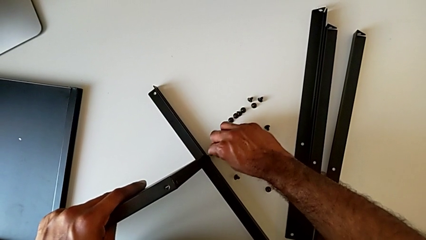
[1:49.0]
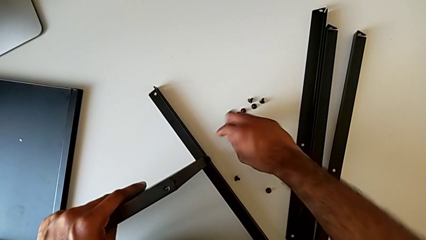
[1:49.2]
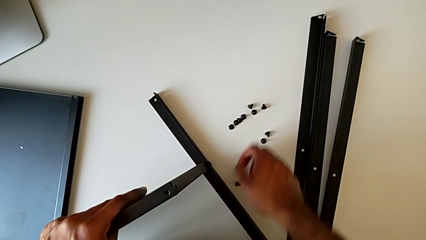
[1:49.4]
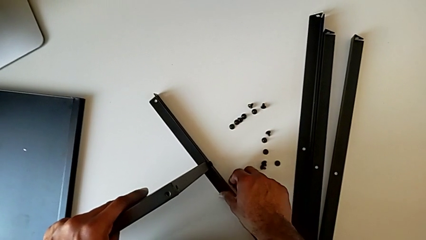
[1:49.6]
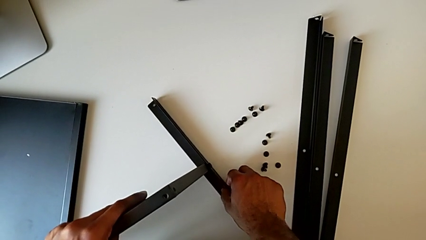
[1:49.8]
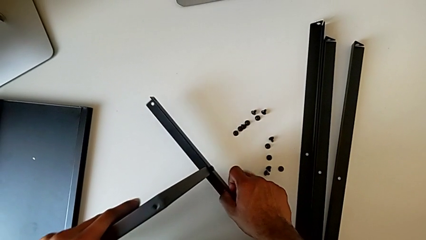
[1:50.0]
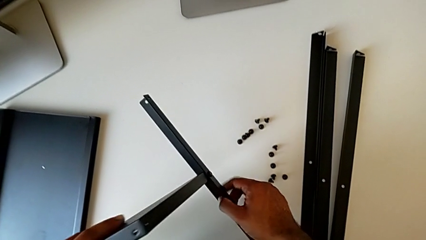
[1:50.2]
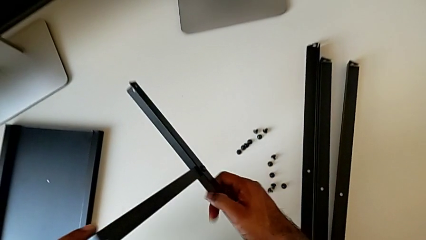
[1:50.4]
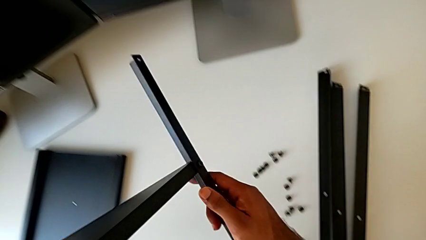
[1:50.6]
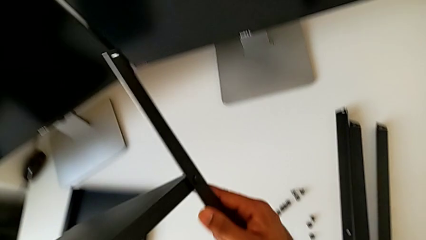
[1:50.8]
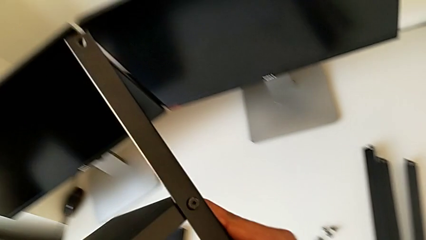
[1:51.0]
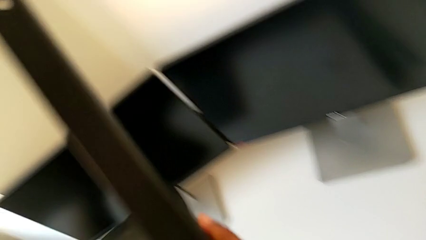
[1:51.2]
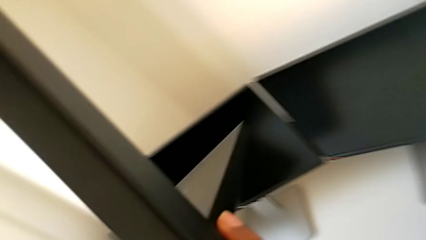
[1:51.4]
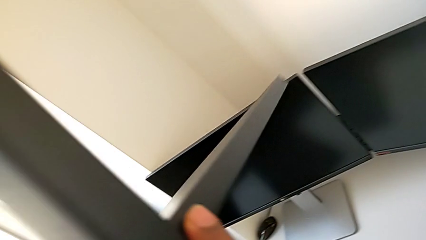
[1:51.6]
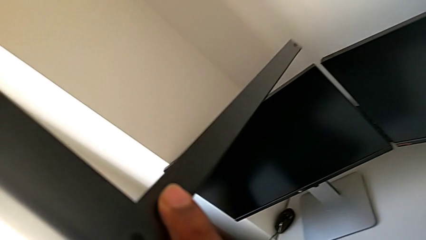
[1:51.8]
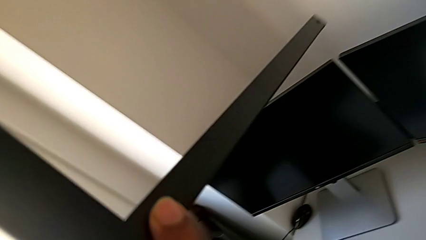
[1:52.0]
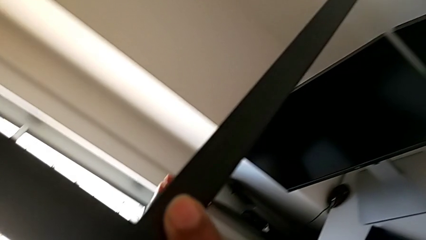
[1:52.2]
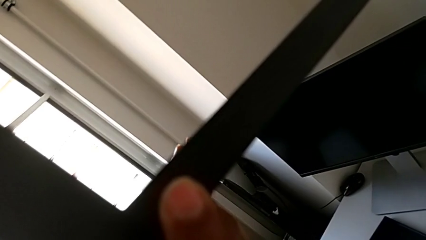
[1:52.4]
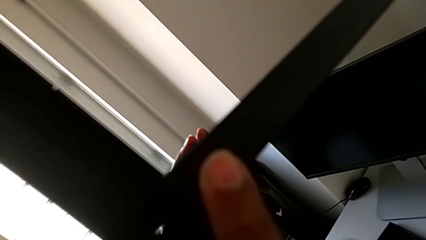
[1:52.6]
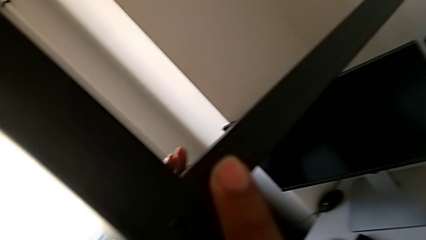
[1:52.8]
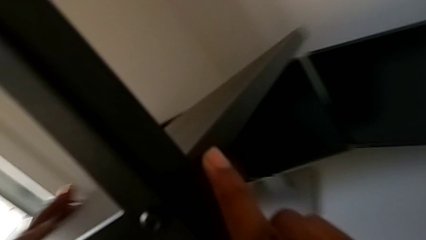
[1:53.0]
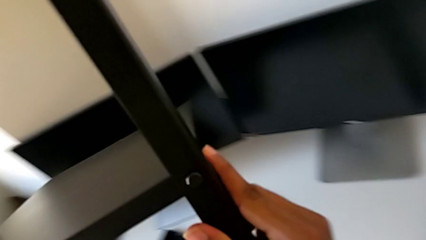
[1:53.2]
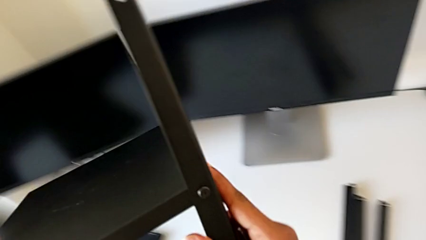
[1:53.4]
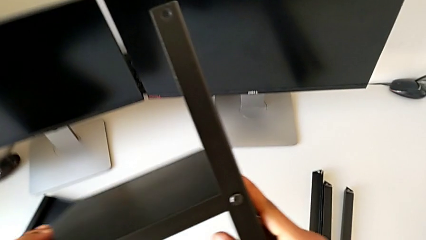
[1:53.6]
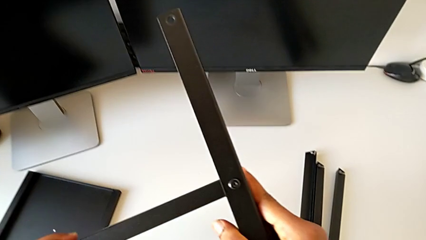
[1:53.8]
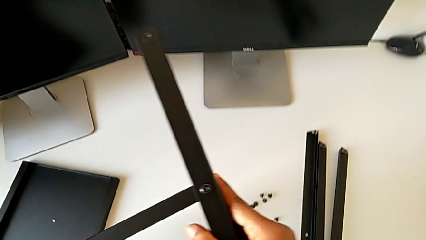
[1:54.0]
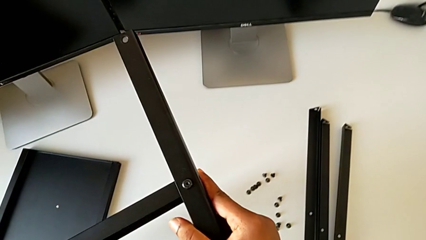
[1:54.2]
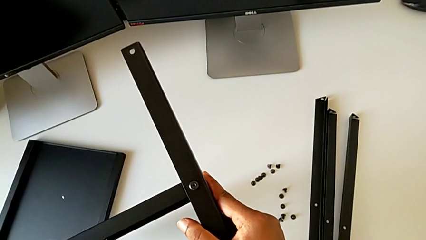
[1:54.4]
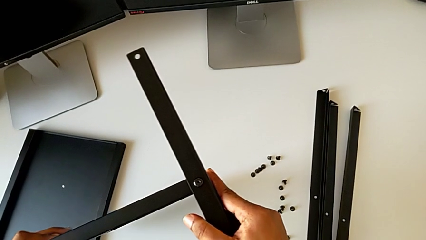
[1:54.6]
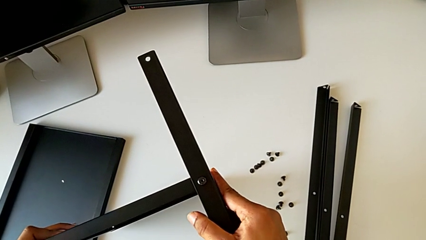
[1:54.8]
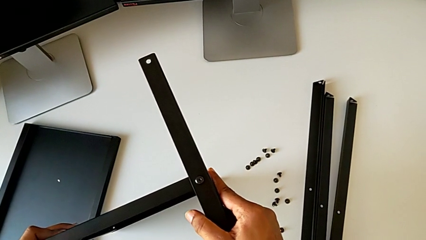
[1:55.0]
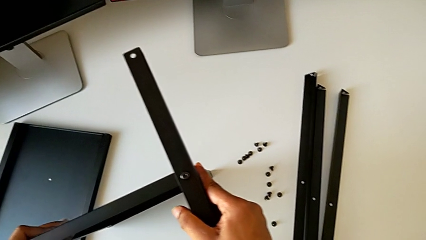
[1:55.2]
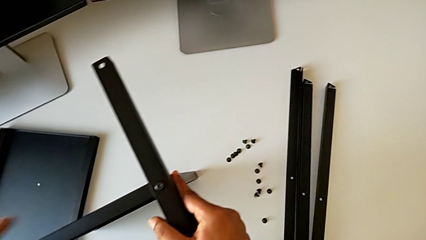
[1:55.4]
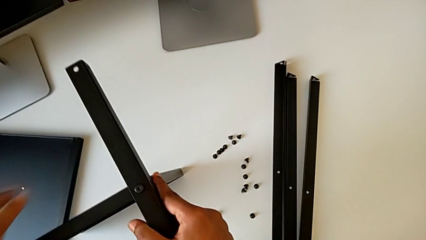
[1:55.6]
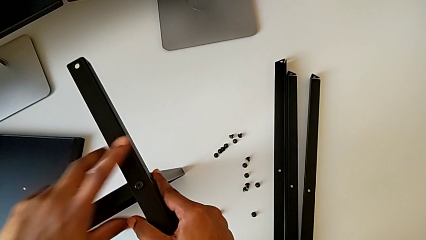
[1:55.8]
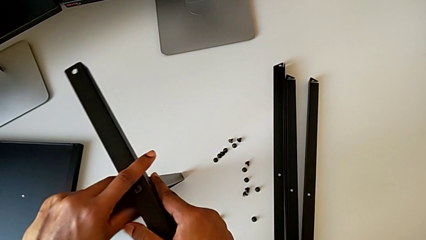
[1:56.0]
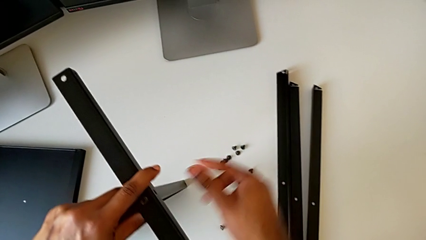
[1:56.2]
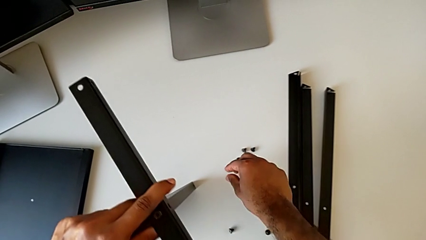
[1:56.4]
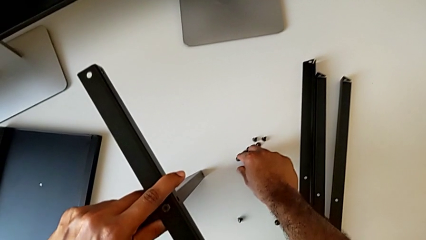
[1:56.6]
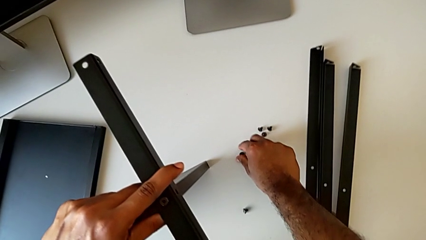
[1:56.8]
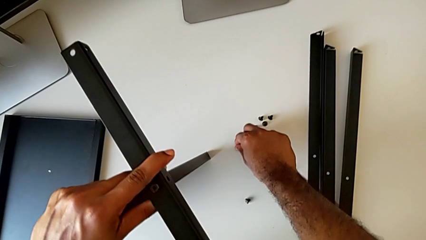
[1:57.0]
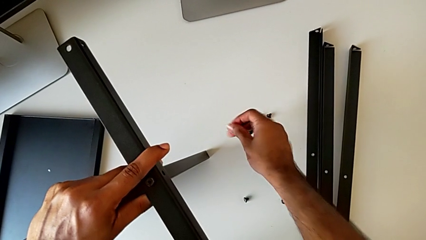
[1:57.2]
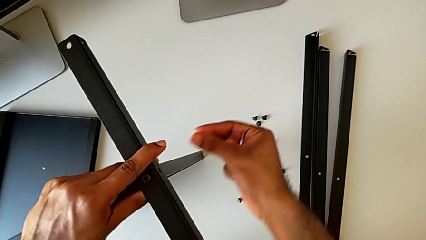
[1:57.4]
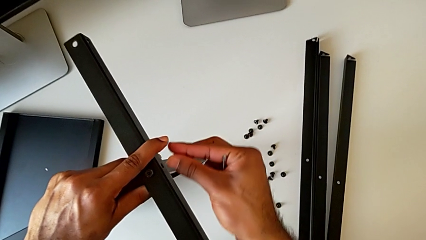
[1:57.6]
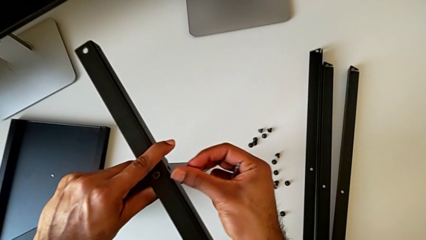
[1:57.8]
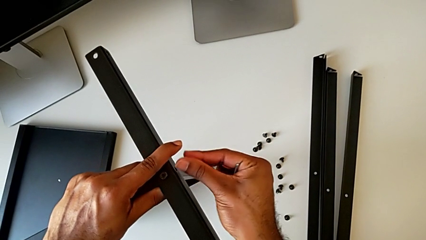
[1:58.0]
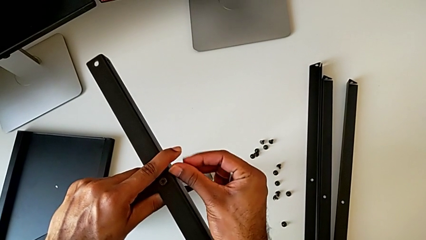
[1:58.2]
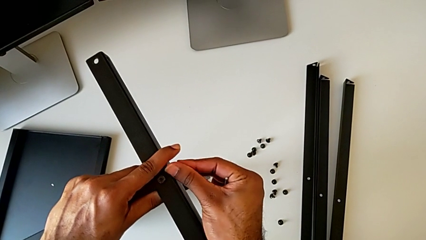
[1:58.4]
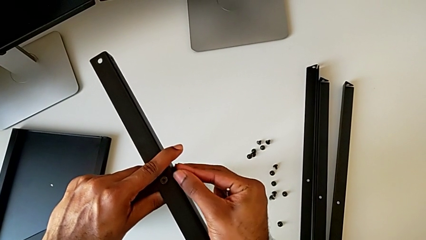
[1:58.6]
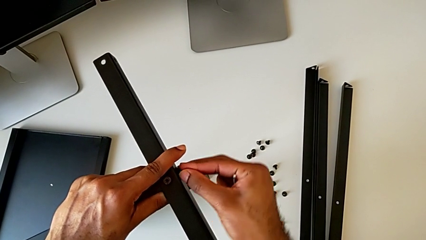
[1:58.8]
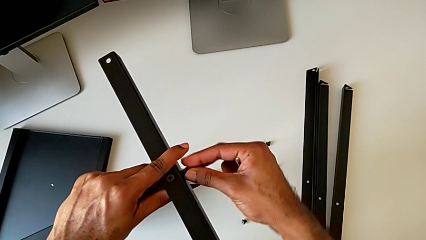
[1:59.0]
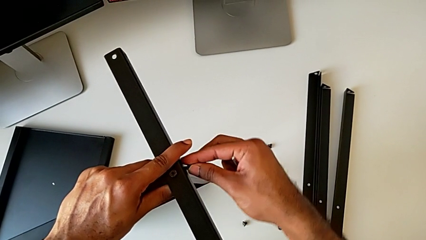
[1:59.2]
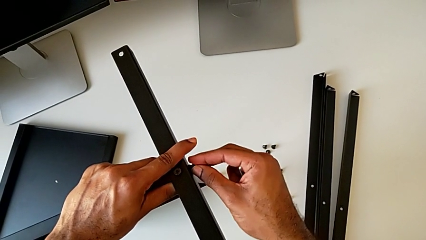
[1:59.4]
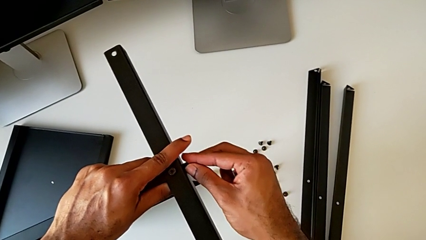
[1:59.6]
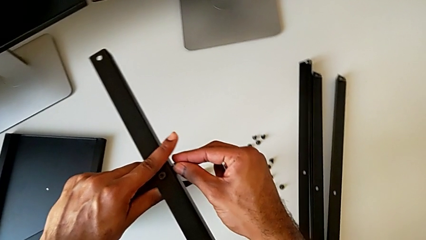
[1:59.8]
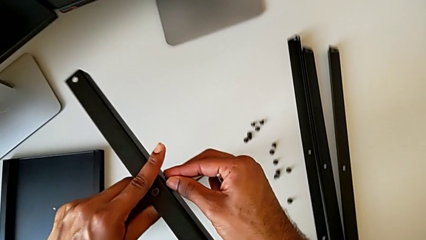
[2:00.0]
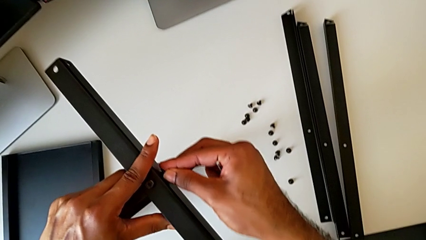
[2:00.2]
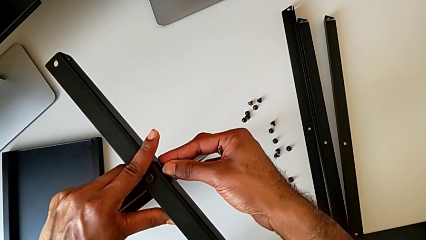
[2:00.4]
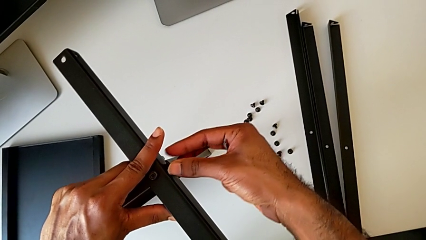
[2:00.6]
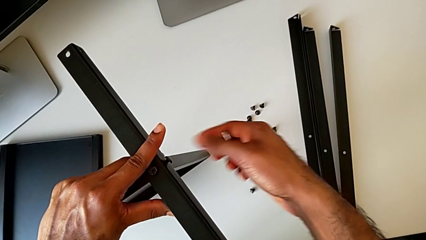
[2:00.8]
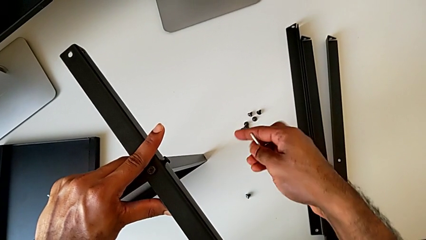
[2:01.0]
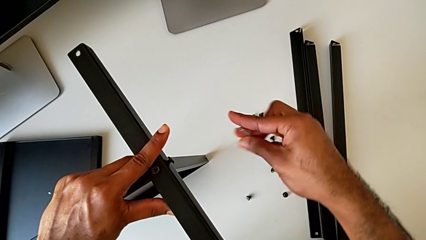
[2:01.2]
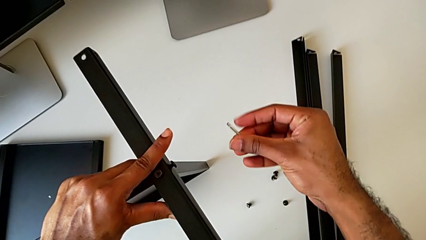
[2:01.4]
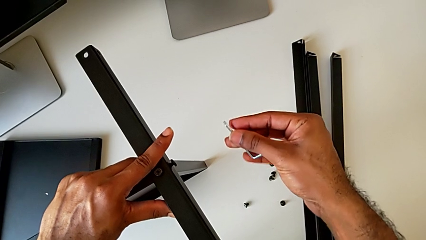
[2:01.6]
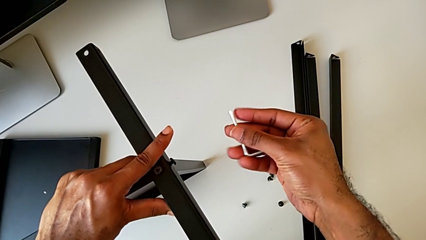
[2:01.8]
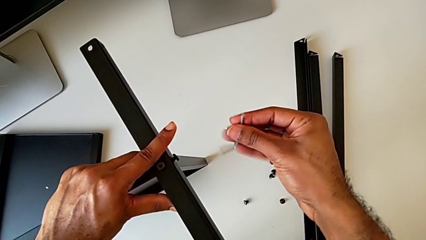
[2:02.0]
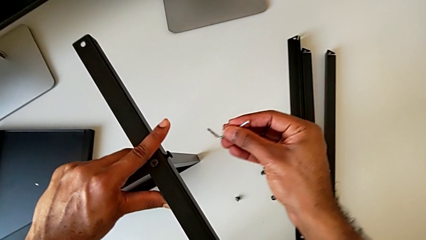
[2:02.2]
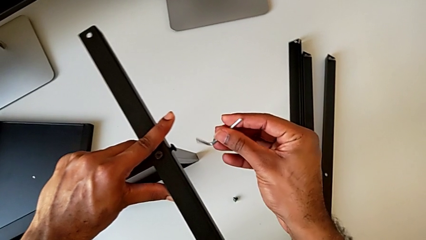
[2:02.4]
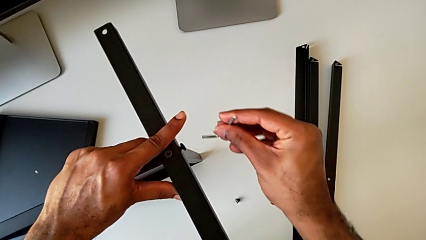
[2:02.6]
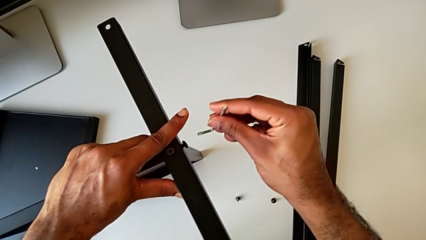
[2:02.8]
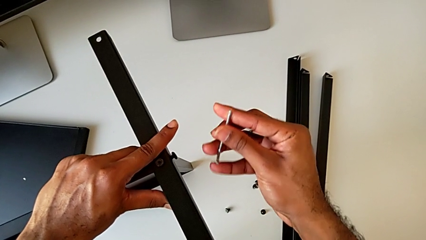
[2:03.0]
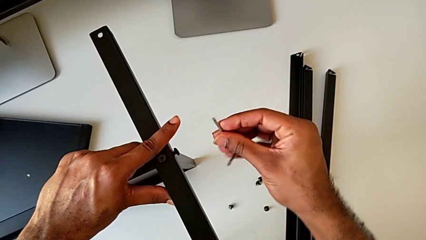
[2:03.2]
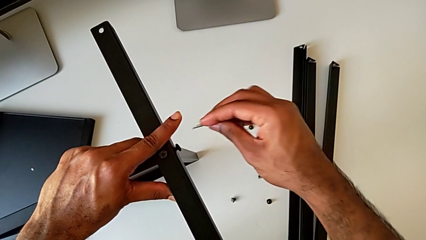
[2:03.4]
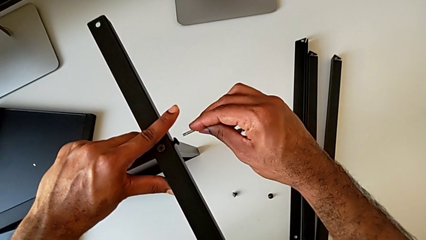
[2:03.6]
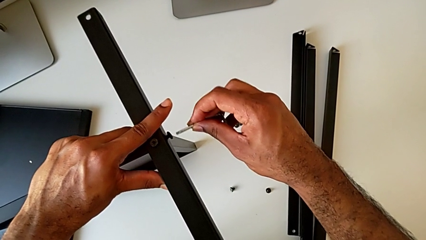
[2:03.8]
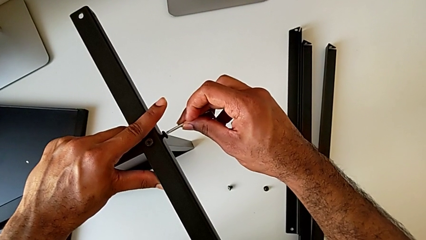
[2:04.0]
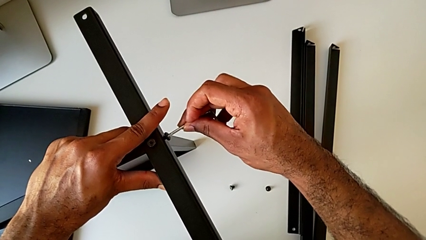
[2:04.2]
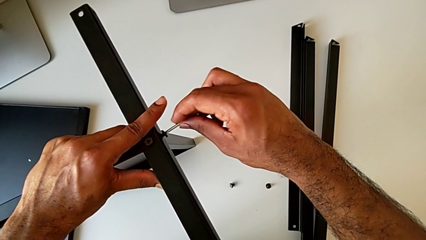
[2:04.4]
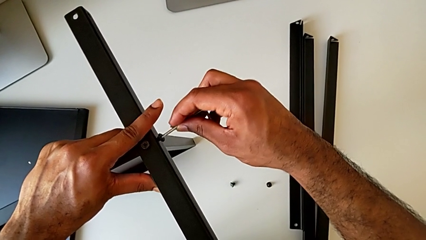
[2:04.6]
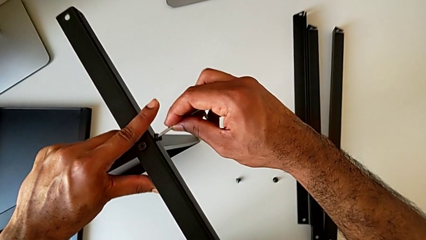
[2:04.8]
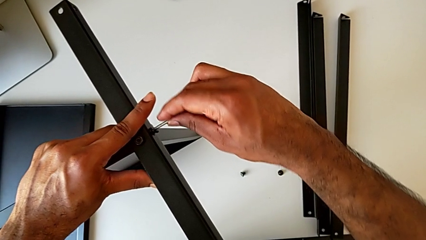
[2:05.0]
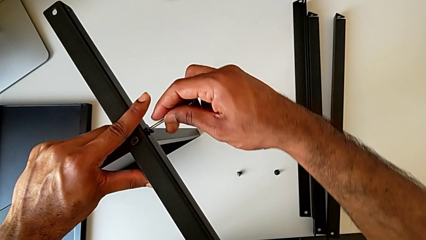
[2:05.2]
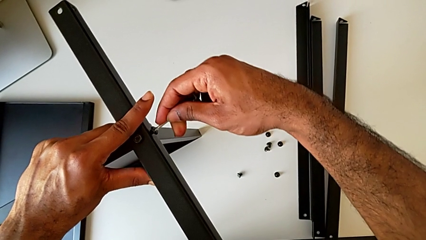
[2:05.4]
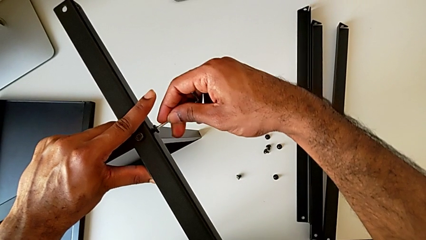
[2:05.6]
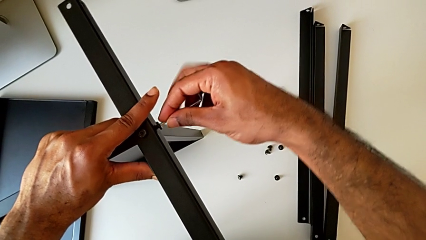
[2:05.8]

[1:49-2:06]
The camera wearer is screwing the first leg to the bottom tray. They withdraw the Allen wrench, lift the nightstand, place it, grab the hex socket head, insert it and insert the Allen wrench.
